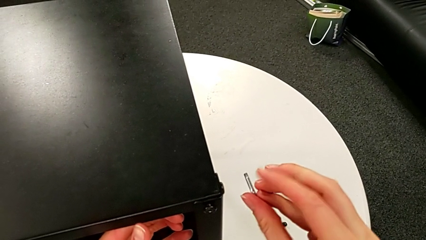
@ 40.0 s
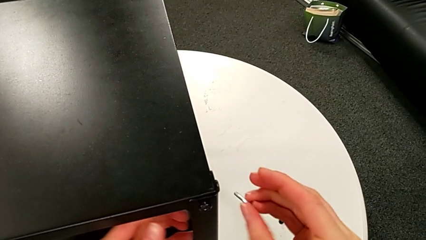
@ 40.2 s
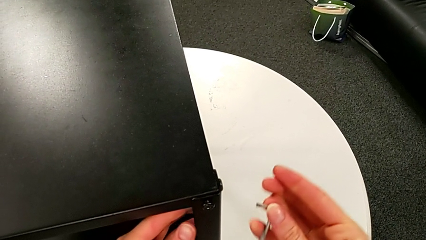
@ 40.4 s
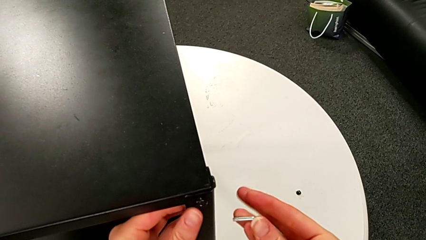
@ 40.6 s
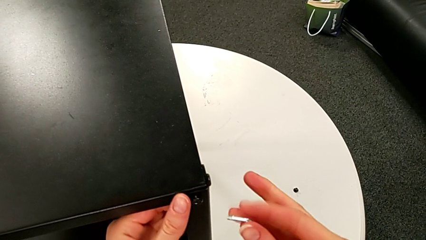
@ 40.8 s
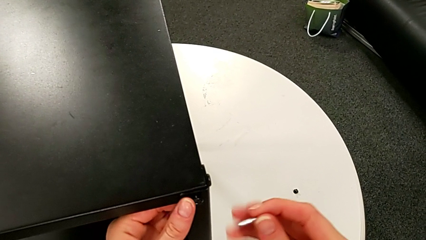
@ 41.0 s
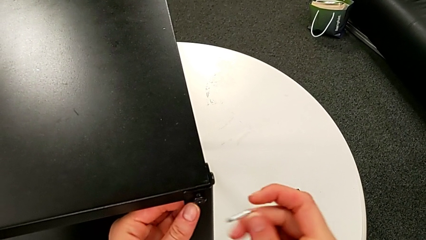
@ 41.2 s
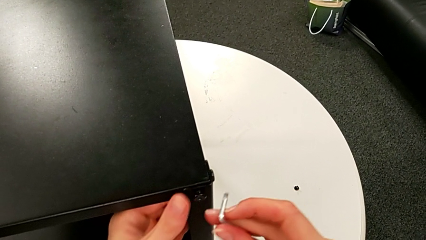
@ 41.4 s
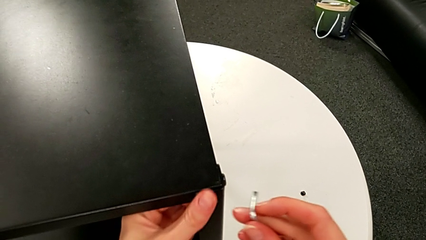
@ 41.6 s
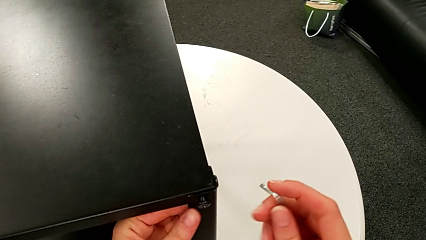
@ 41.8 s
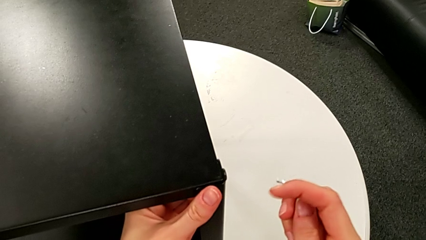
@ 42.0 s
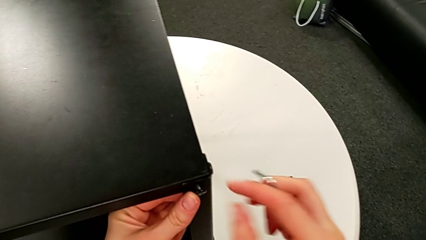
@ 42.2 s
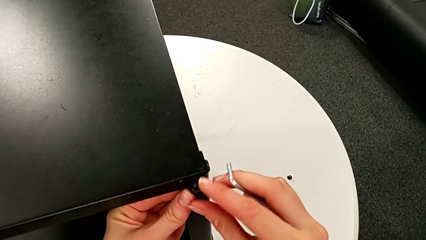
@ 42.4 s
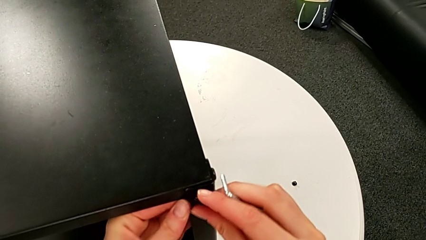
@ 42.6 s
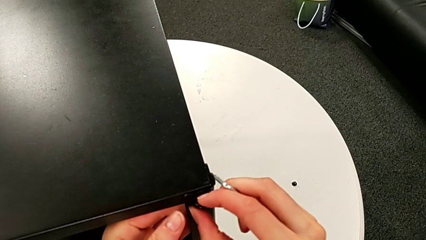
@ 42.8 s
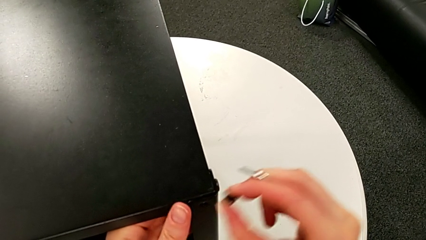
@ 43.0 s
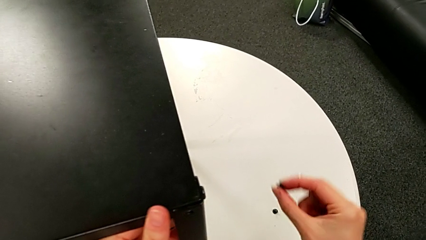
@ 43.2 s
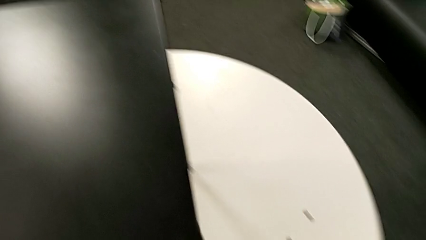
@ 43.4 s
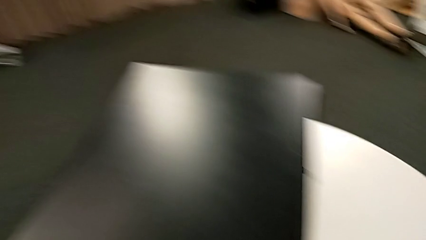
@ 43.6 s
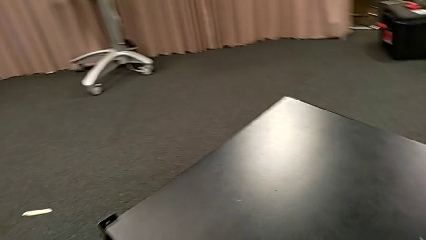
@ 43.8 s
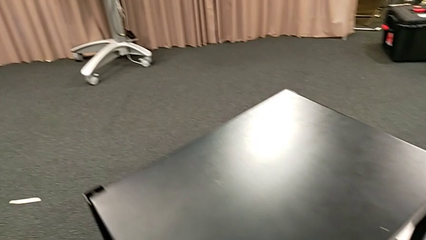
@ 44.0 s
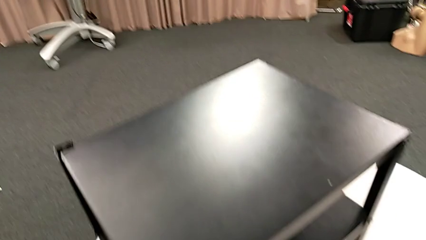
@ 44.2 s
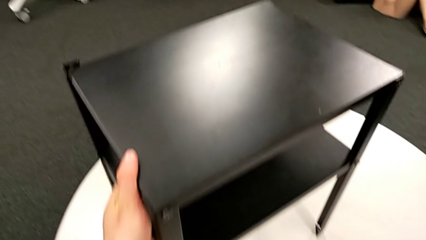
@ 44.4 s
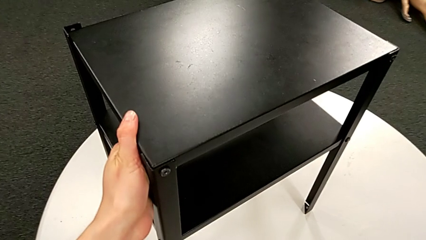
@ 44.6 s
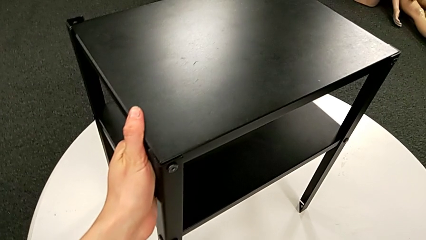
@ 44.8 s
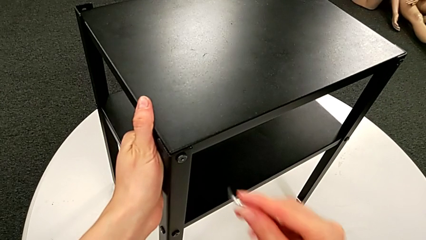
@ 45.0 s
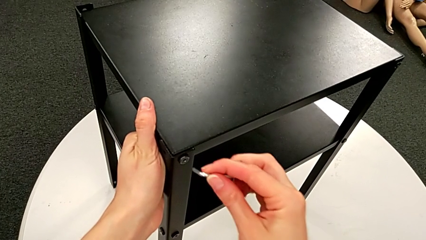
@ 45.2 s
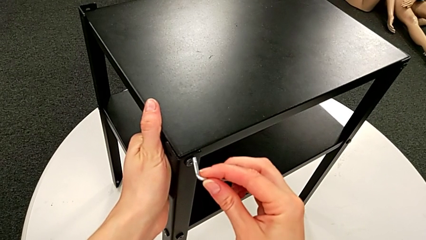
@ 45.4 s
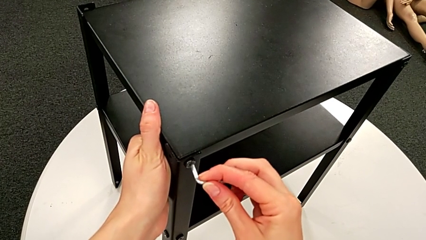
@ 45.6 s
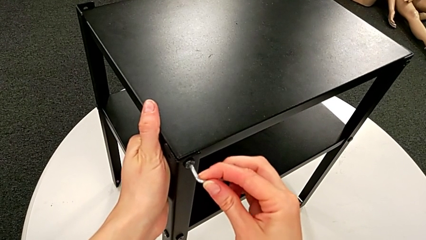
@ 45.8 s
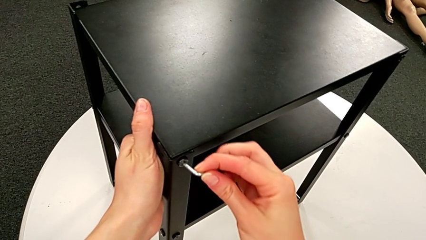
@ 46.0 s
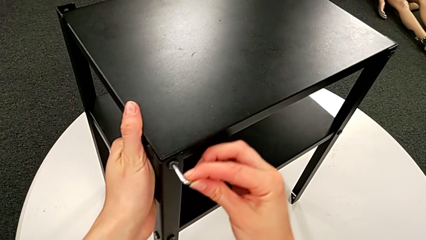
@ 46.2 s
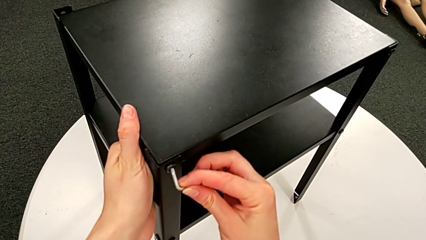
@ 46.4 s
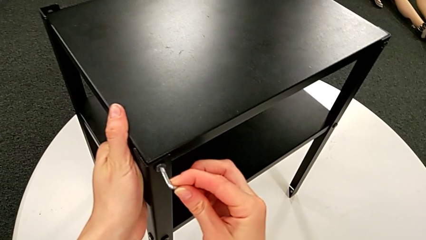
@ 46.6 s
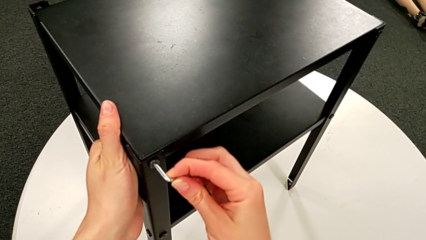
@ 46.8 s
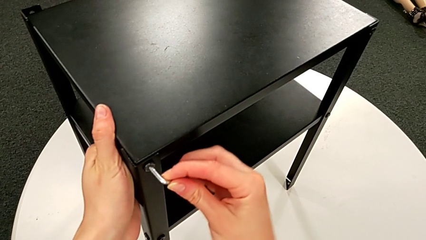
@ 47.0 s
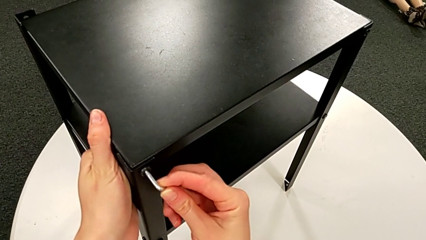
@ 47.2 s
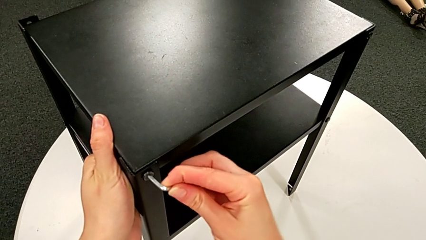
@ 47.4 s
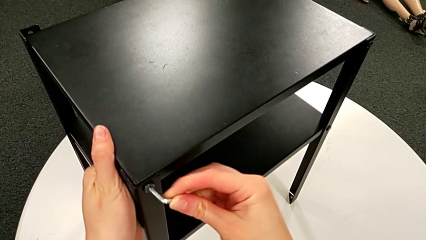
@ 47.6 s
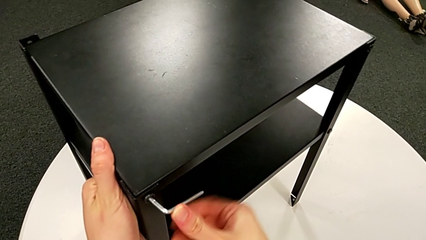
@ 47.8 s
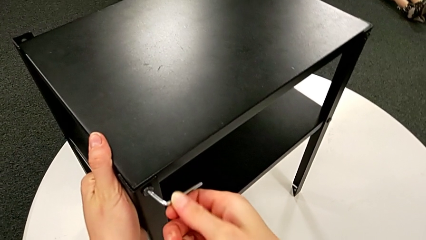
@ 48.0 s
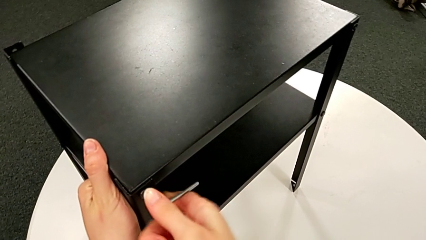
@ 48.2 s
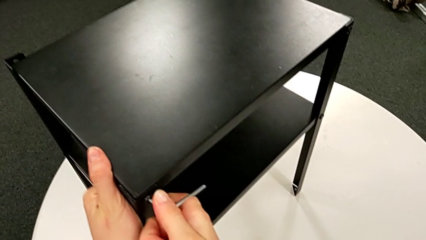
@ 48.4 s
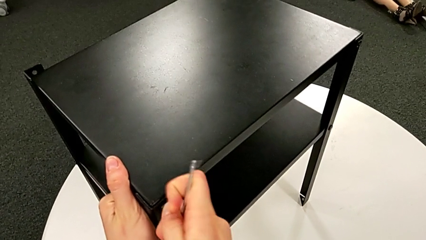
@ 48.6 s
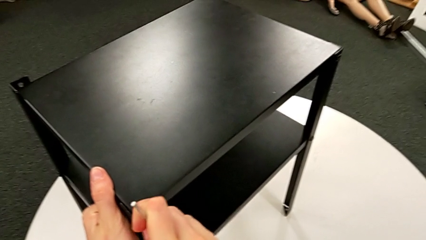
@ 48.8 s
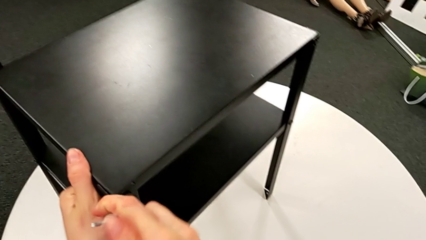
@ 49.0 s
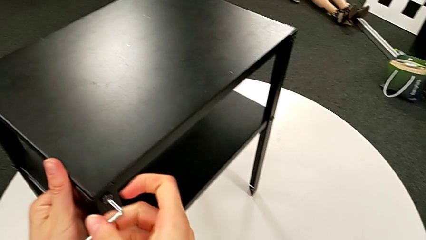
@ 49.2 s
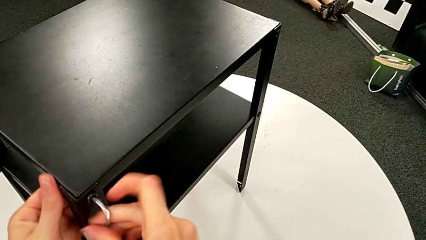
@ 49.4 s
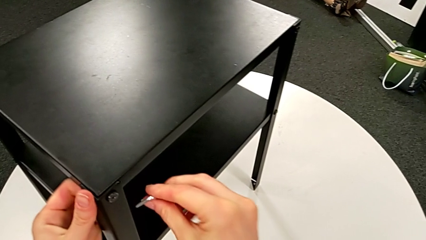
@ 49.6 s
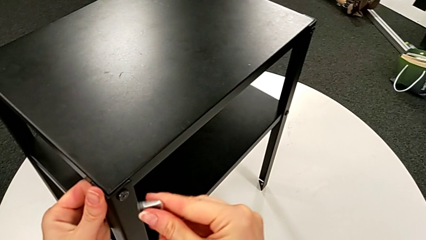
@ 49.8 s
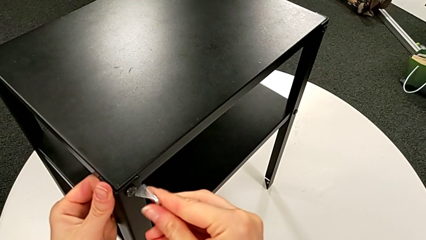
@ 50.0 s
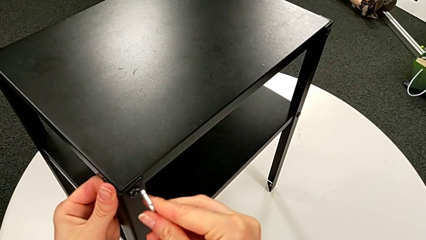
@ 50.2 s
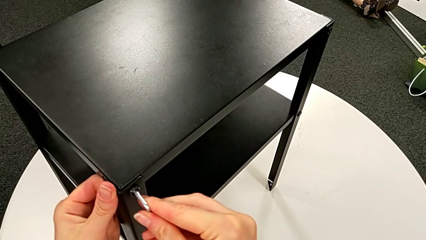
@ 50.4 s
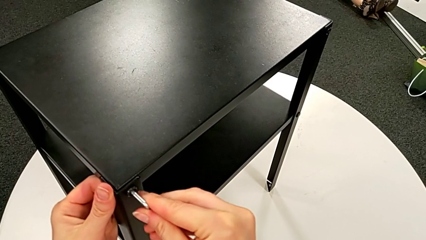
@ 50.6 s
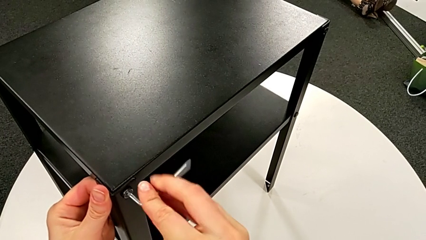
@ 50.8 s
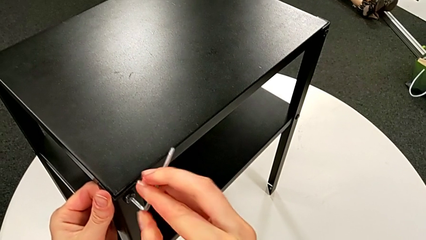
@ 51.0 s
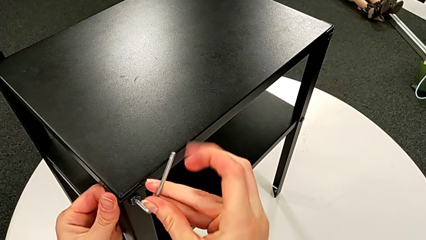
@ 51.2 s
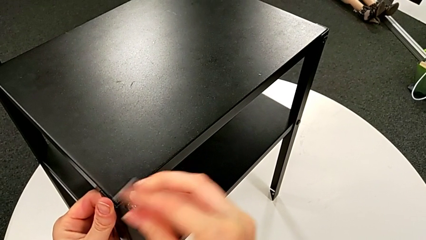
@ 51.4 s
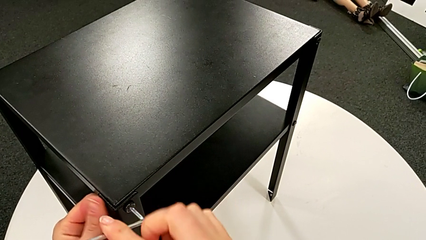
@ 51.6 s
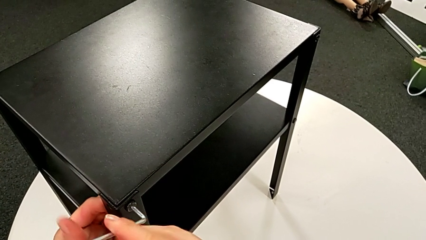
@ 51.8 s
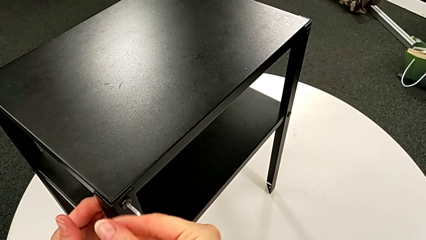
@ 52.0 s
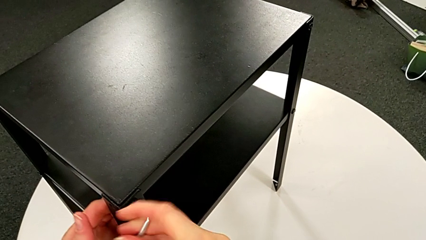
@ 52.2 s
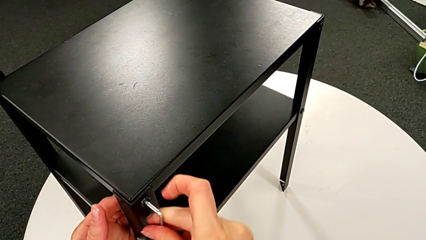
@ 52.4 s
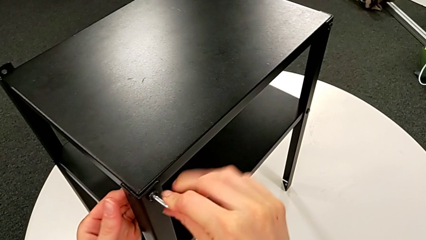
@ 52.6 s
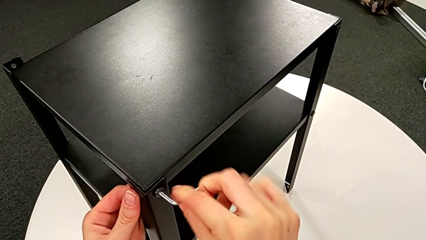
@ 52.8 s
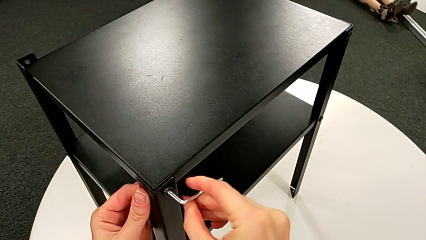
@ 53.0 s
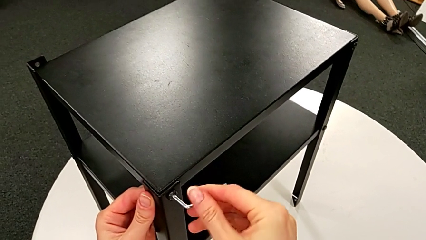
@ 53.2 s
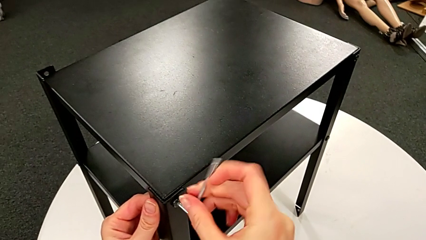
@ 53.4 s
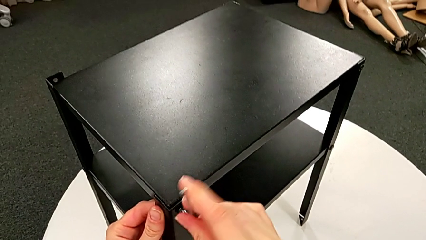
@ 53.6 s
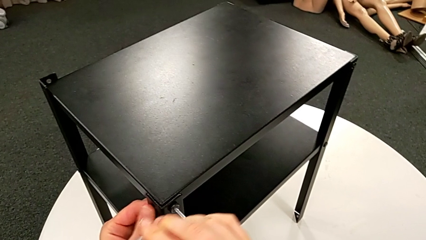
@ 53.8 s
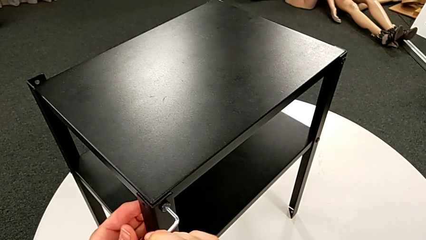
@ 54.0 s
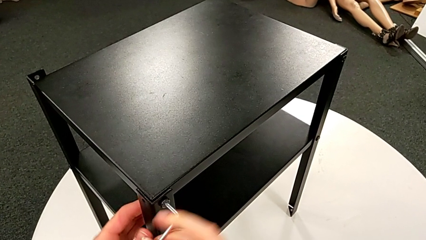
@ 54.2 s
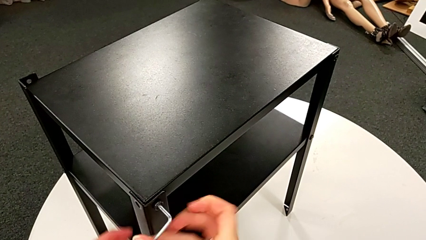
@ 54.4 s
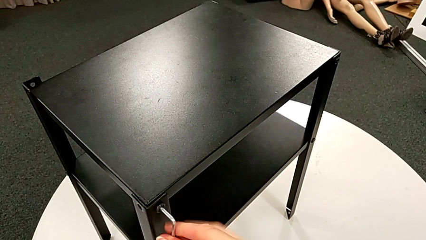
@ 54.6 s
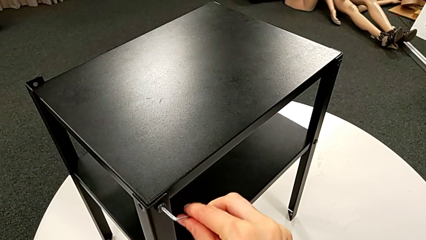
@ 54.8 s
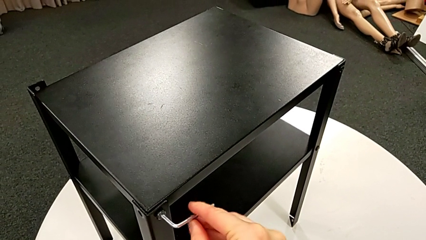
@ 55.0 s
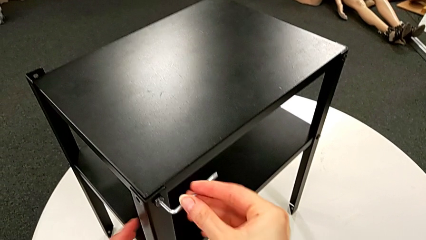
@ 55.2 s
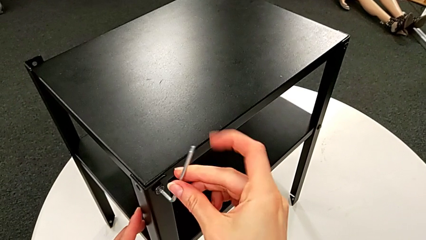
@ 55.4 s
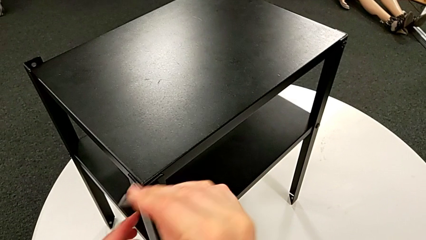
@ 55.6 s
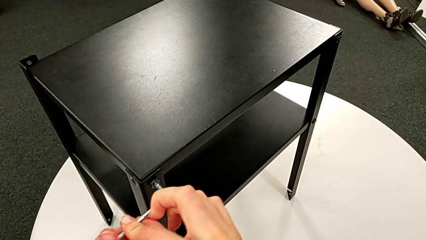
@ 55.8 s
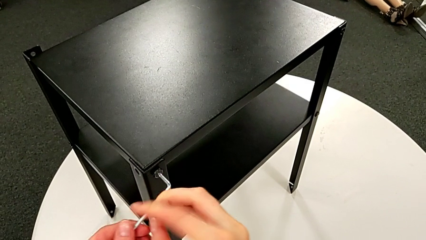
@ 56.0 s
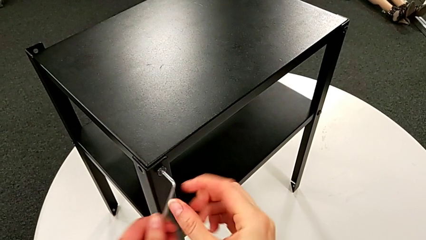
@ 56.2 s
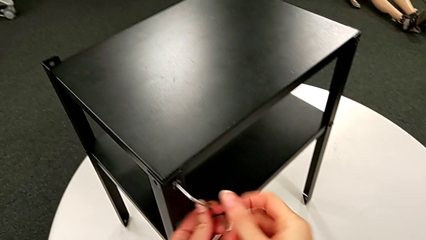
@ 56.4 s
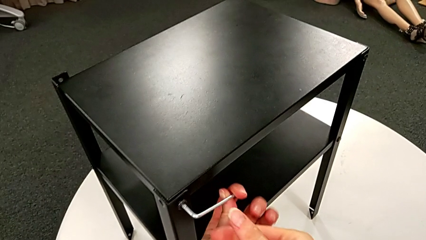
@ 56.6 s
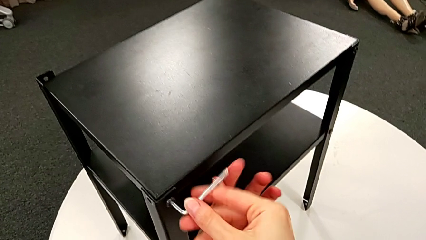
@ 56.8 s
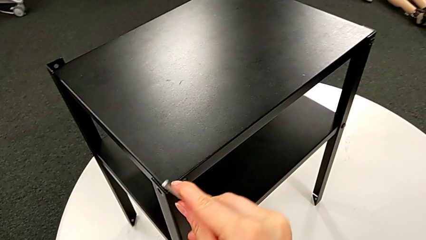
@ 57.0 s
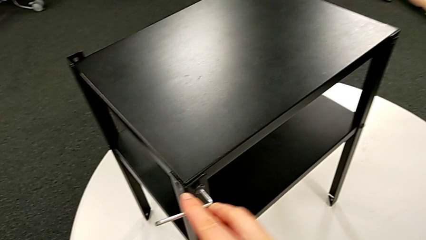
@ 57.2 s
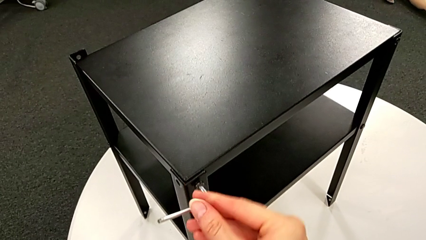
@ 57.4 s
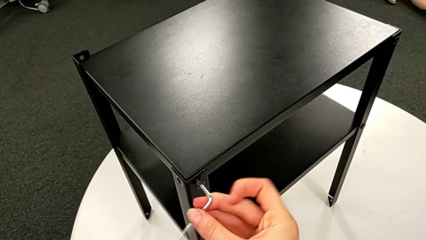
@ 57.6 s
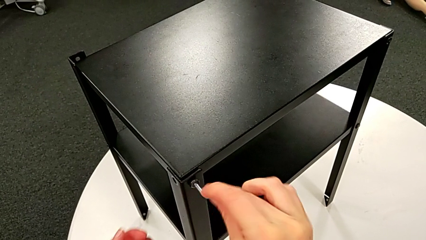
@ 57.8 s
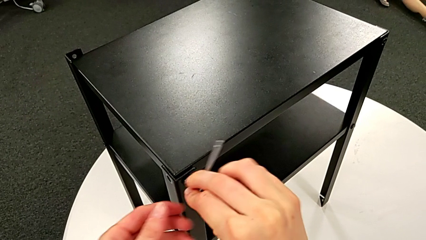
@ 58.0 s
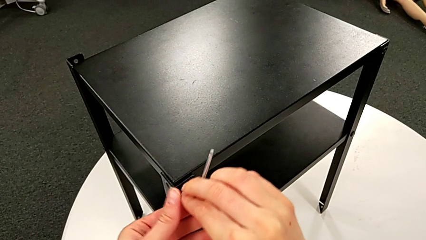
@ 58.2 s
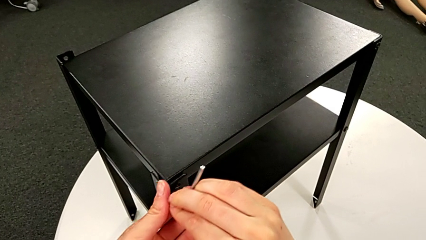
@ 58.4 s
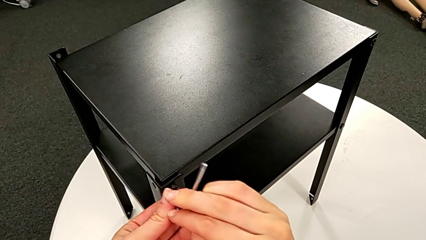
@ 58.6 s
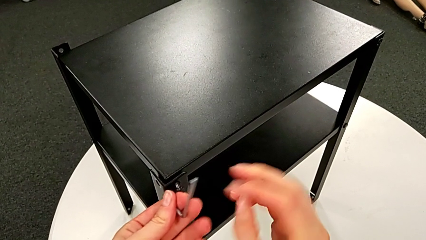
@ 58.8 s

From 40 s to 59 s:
The camera wearer is disassembling the first leg of the table. They unscrew the hex socket head, disassemble it, rotate the nightstand, place the hex socket head, insert the Allen wrench, unscrew the hex socket head, withdraw the Allen wrench, insert it, unscrew the hex socket head, withdraw the Allen wrench with the left hand and disassemble the hex socket head with the left hand.
